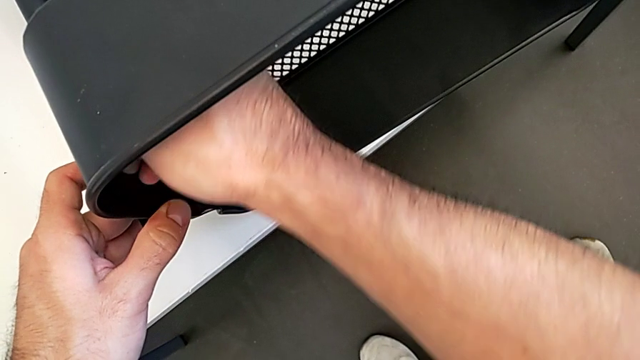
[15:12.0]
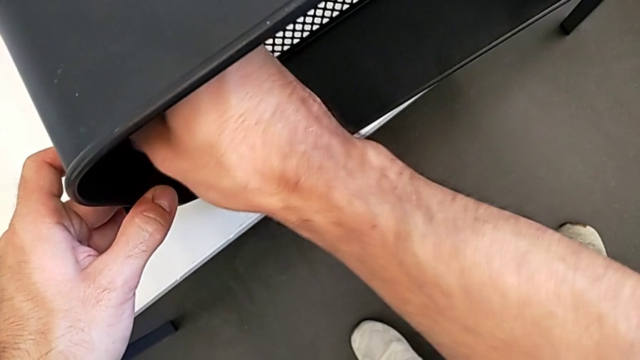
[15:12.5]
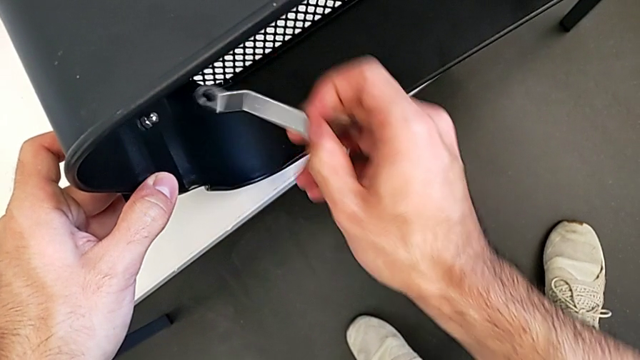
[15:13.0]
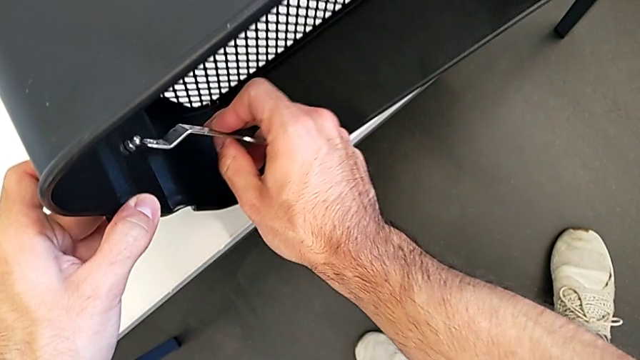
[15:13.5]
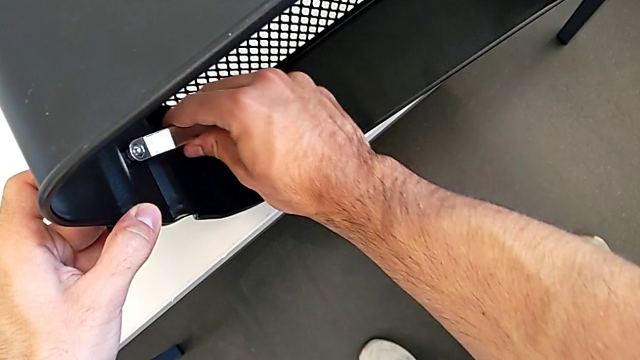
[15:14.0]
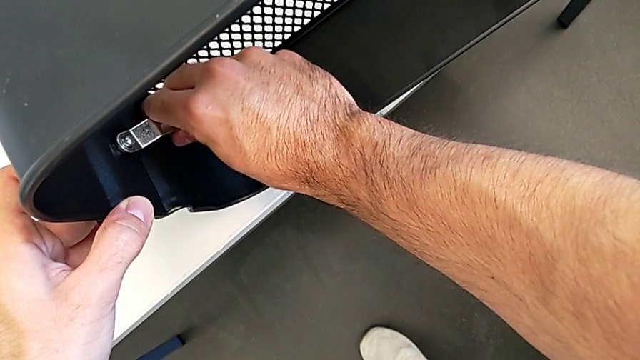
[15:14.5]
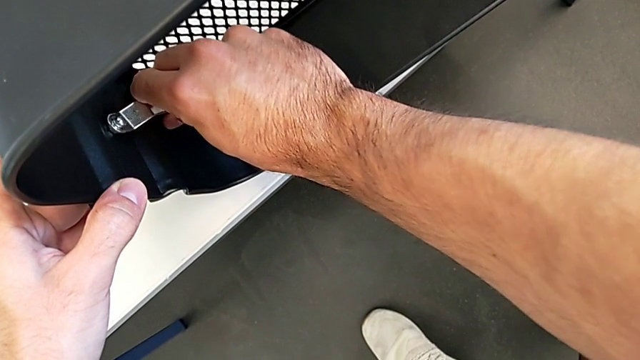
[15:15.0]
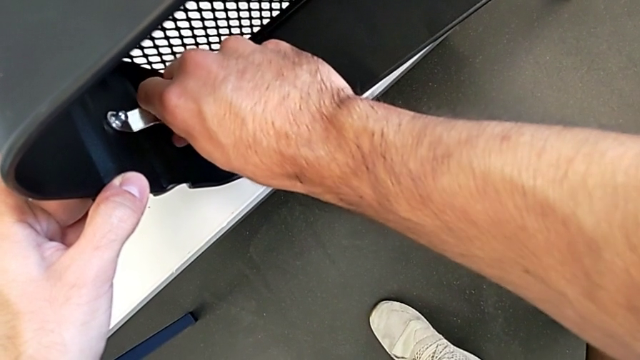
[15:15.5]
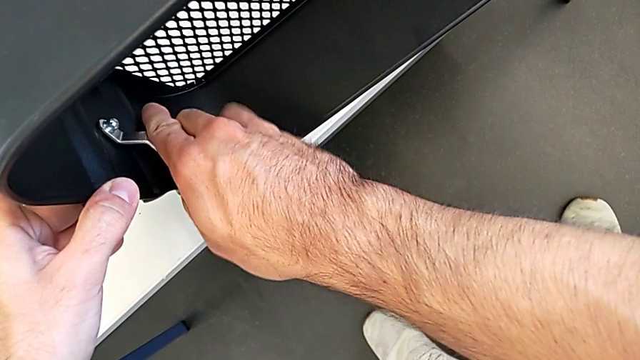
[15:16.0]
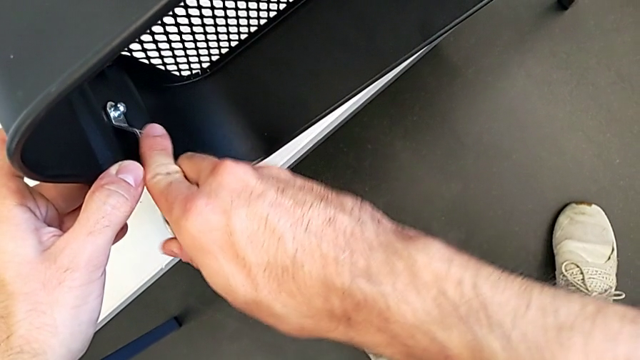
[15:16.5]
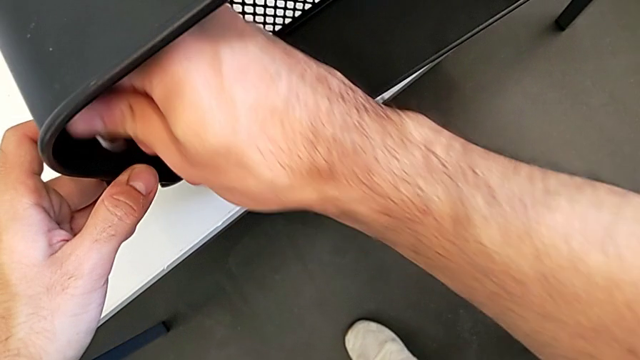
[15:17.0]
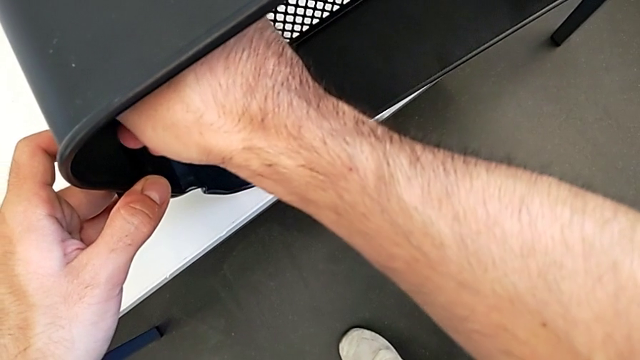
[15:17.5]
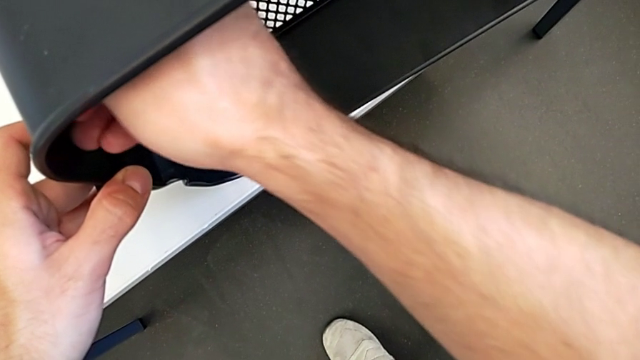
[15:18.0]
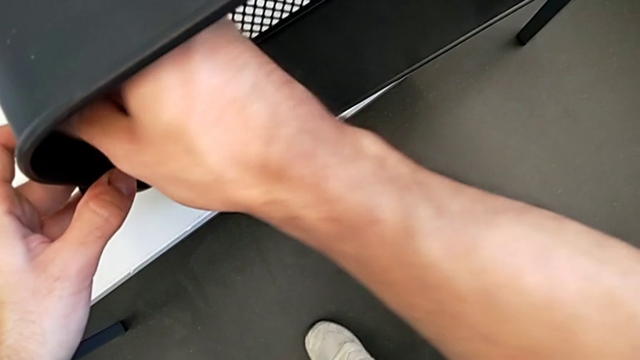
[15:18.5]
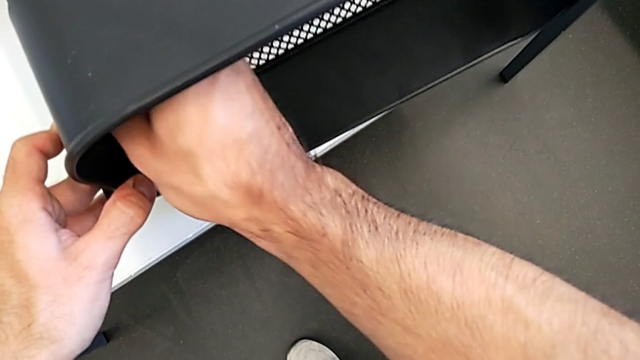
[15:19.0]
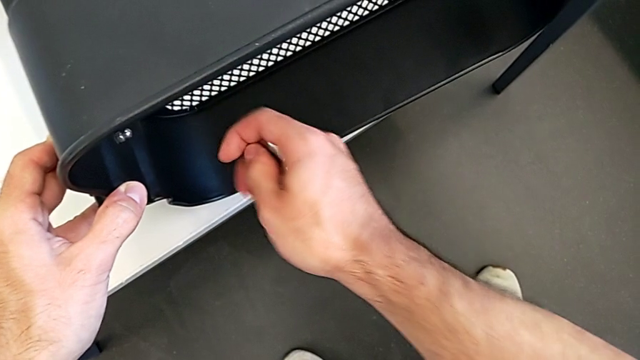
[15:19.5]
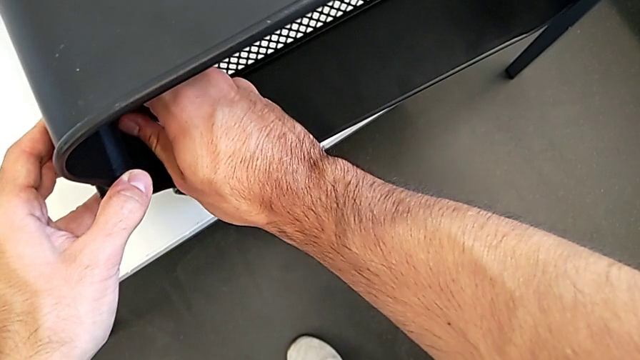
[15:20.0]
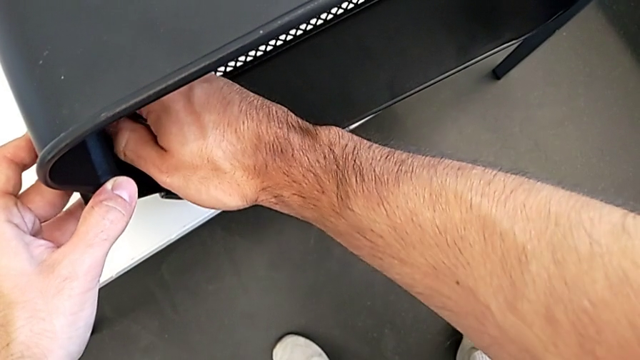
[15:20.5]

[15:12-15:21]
The camera wearer is screwing the top grid tray. They keep screwing the hexagon cap nut.

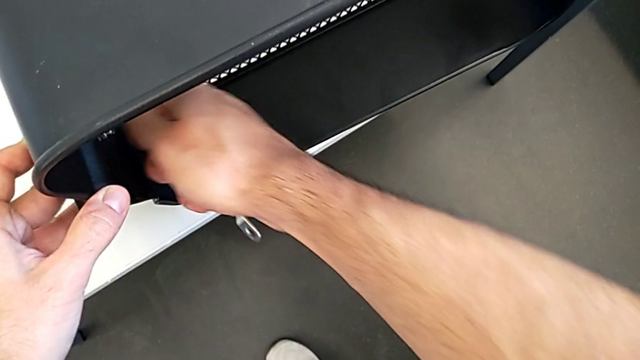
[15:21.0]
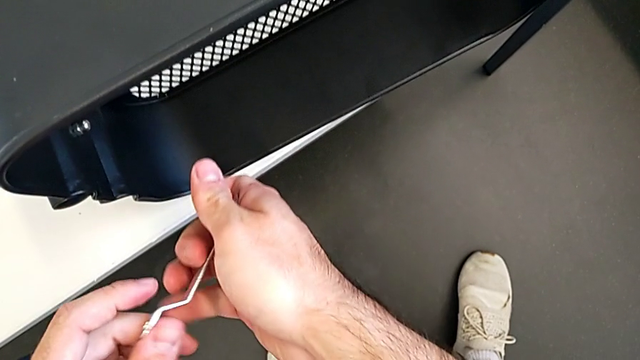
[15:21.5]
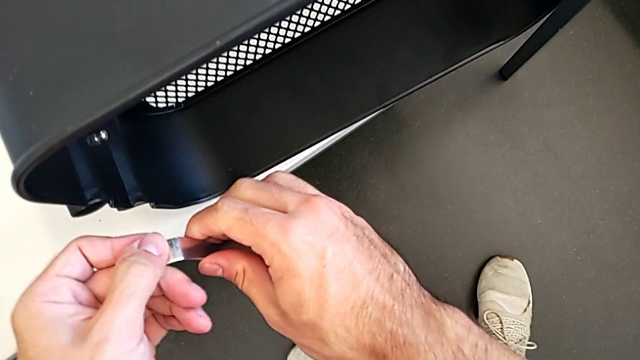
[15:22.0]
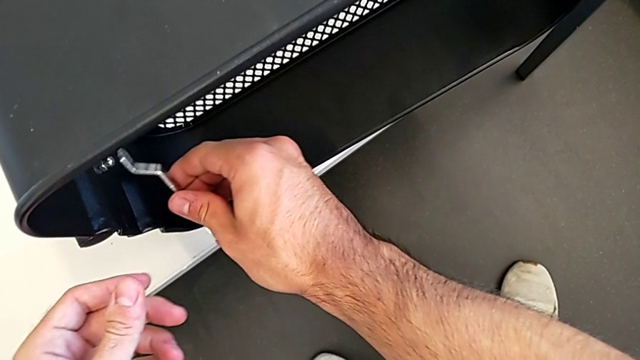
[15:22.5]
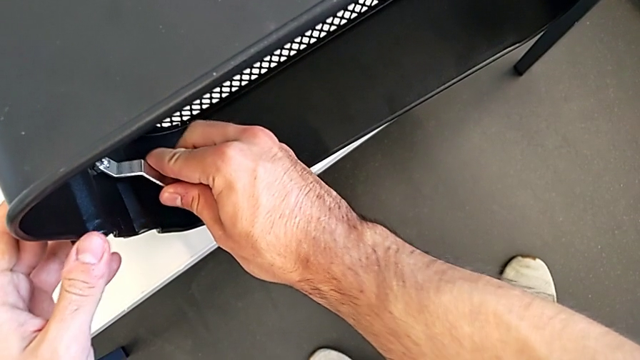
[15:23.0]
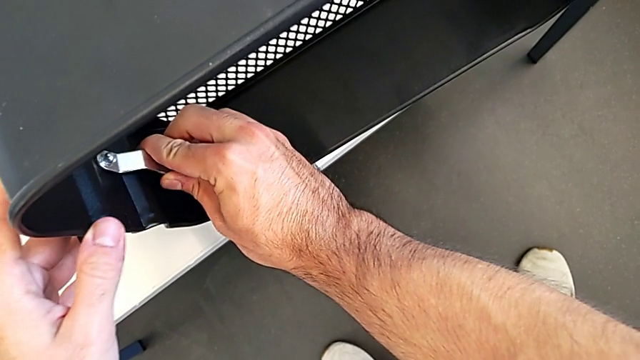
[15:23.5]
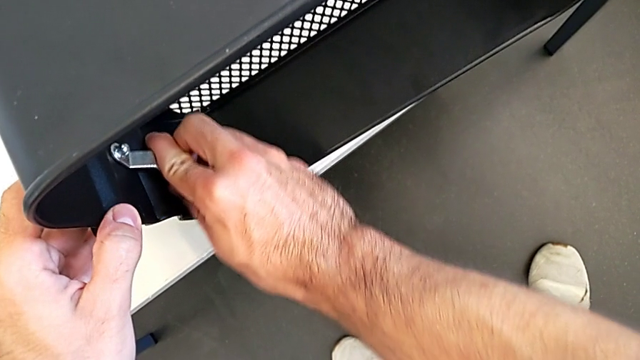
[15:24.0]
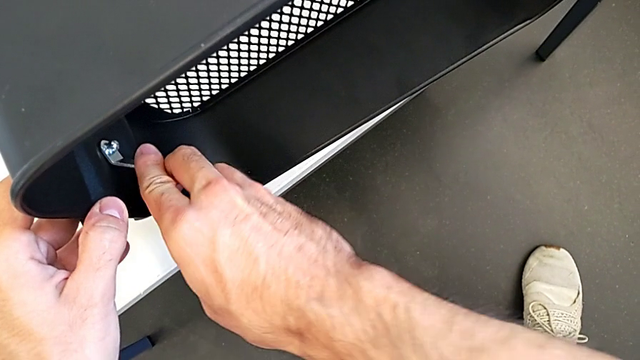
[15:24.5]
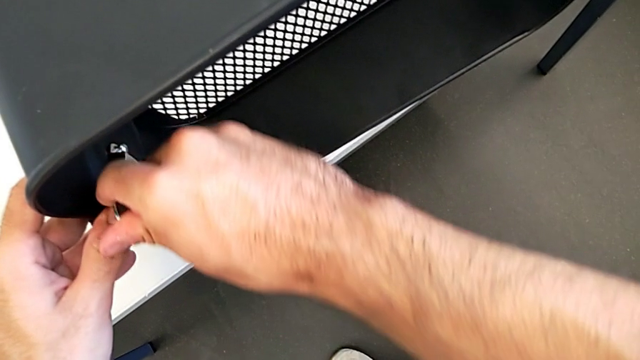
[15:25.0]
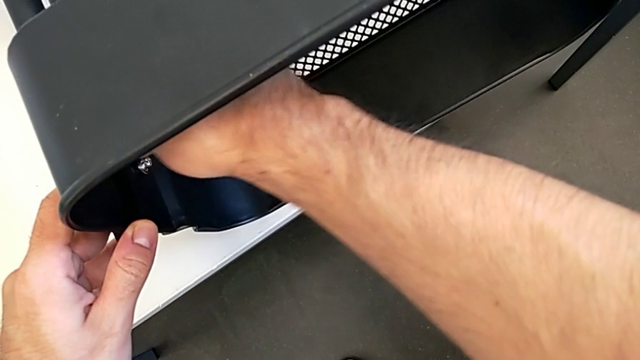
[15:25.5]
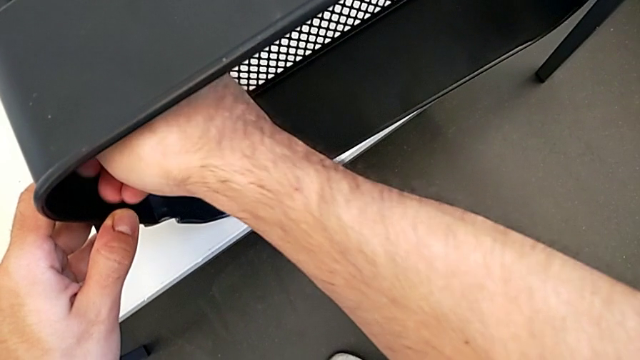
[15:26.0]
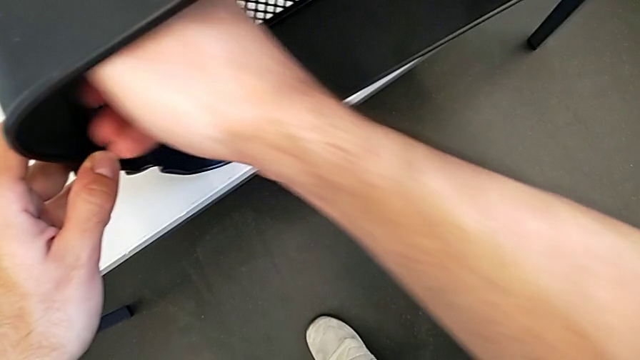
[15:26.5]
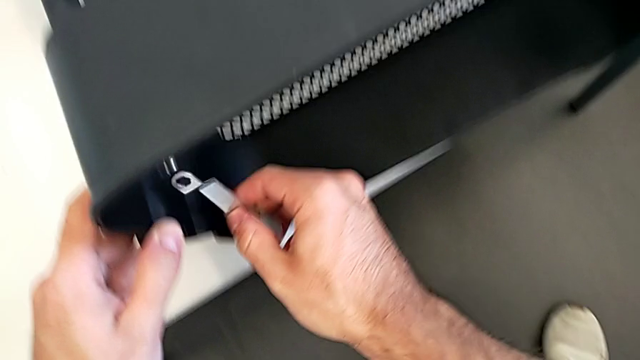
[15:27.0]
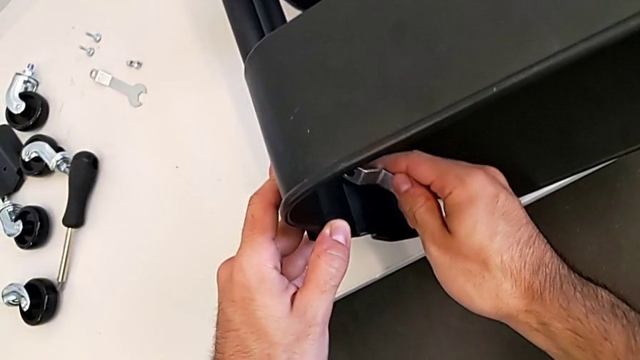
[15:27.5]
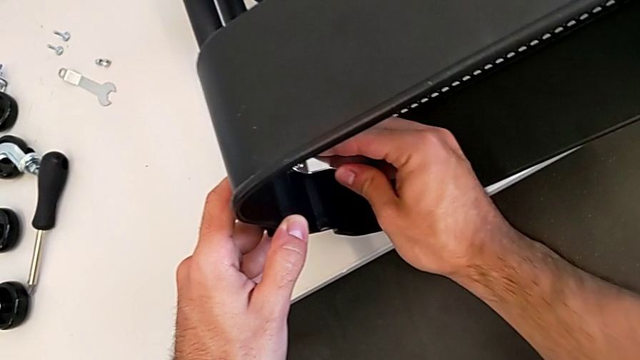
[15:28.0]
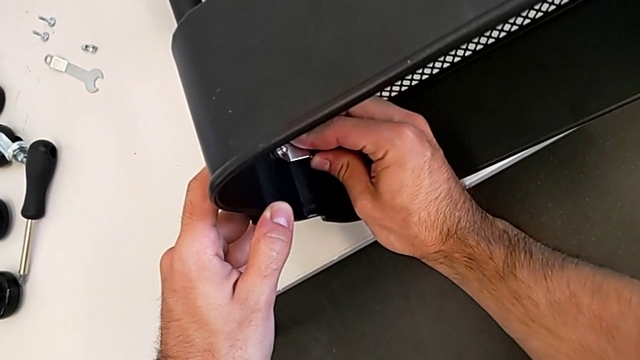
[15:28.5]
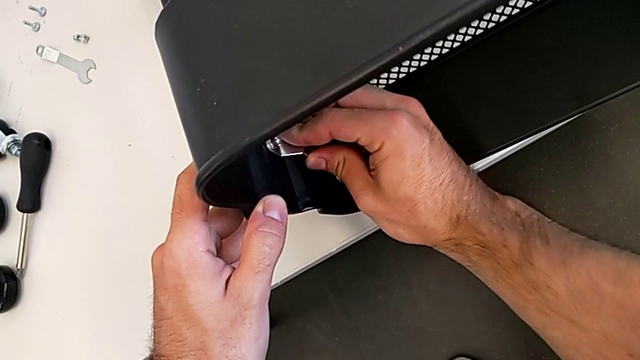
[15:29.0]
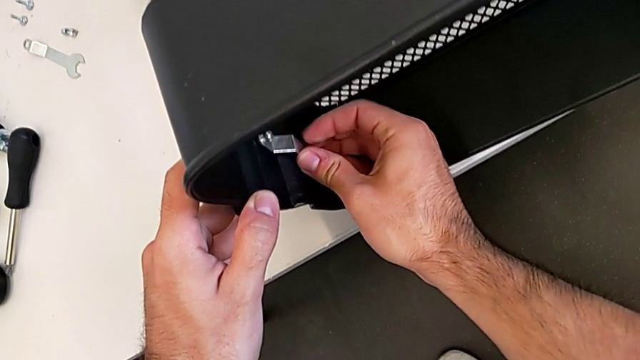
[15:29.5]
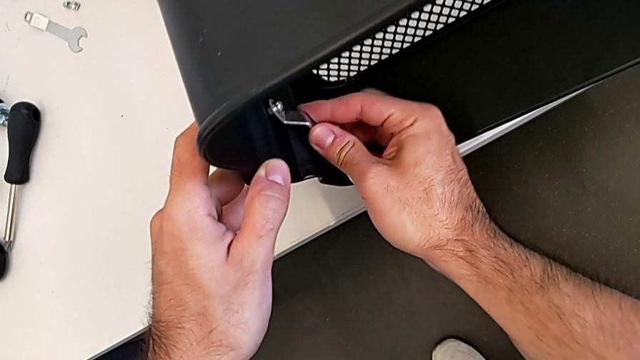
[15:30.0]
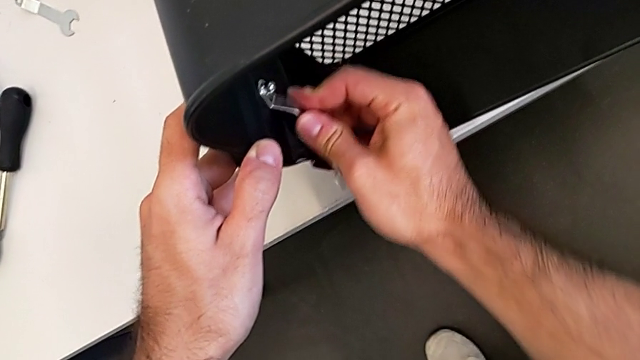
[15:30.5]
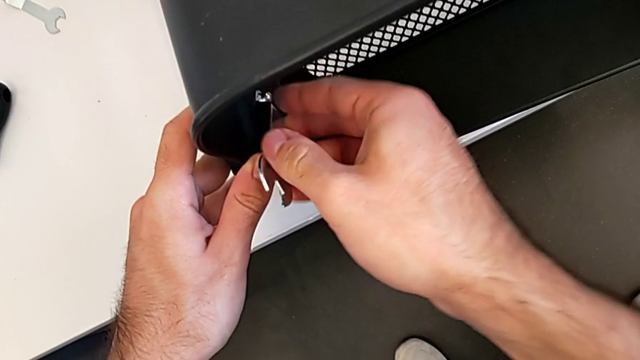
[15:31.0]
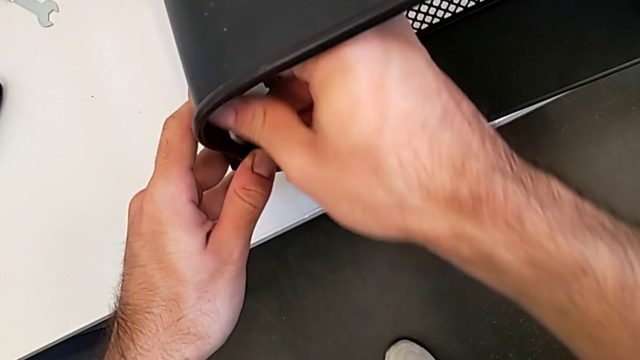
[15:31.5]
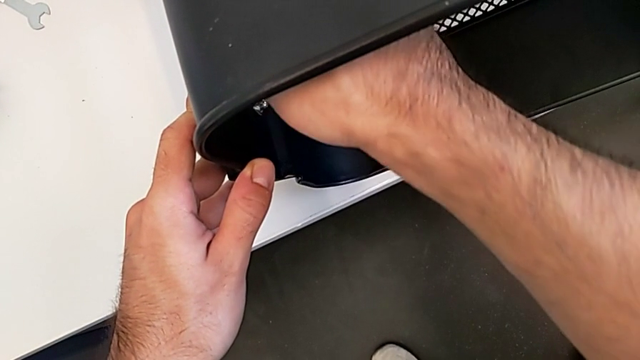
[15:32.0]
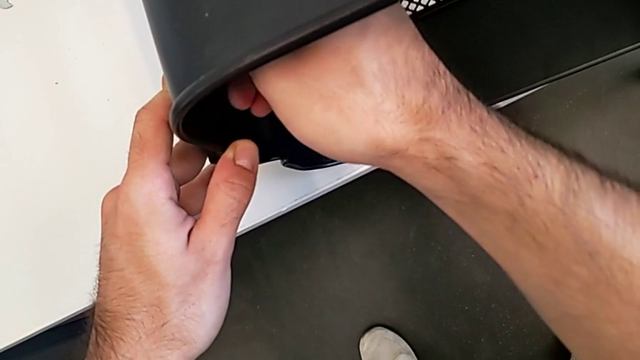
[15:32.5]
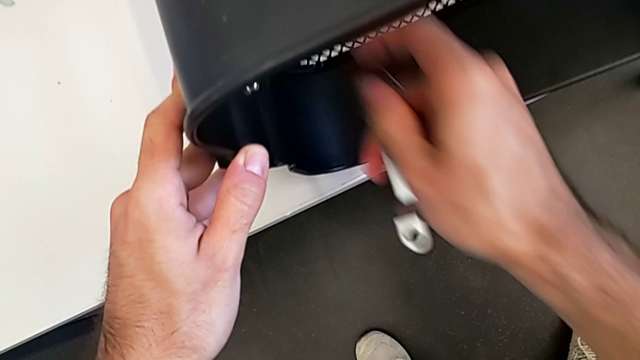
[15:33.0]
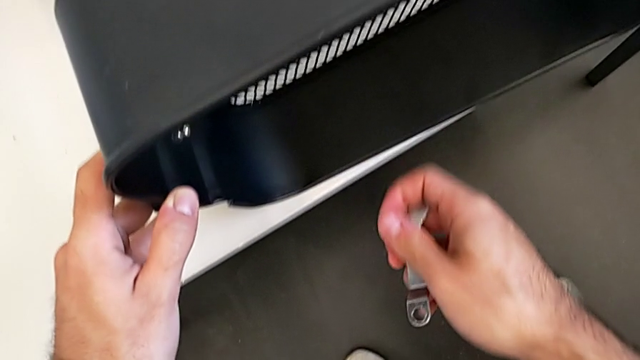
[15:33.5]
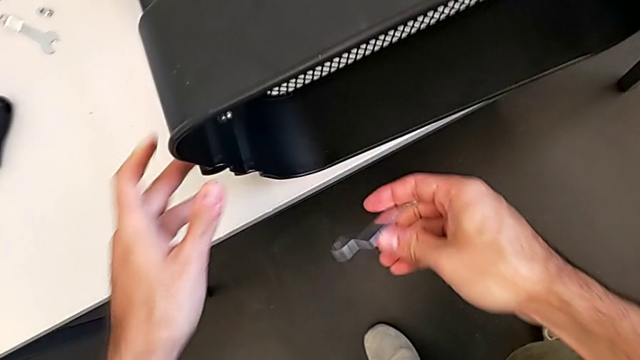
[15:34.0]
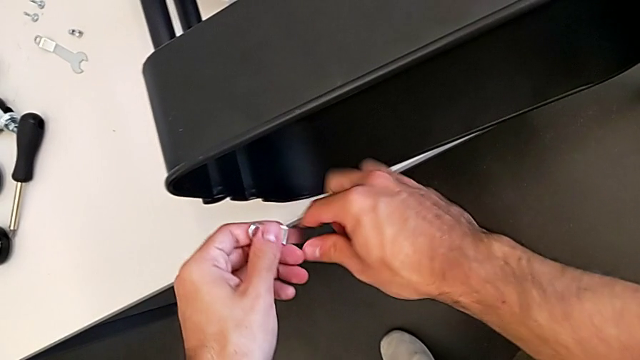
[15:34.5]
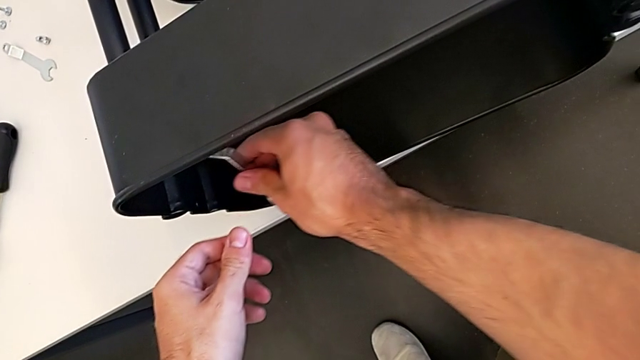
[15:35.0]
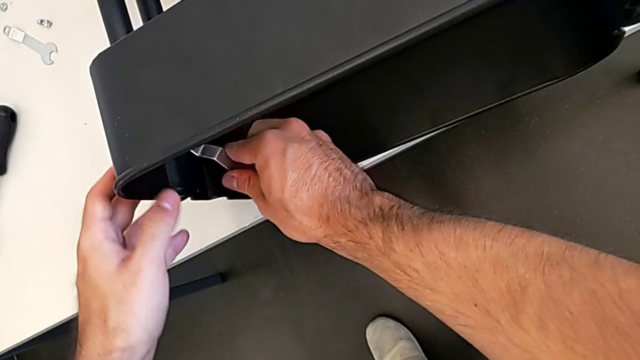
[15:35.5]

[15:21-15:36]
The camera wearer is screwing the top grid tray. They keep screwing the hexagon cap nut.
